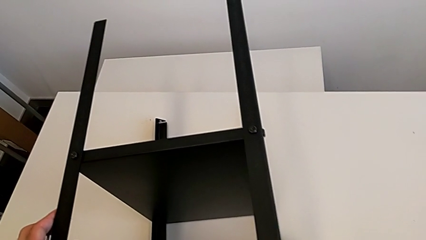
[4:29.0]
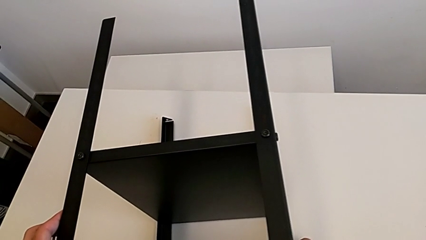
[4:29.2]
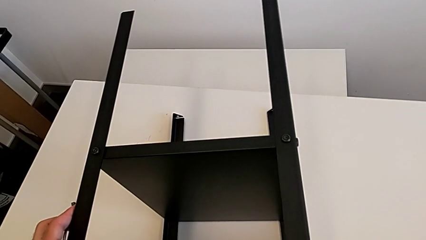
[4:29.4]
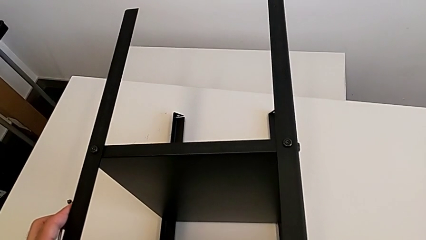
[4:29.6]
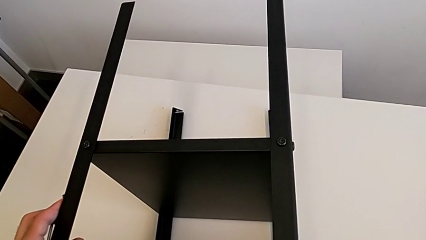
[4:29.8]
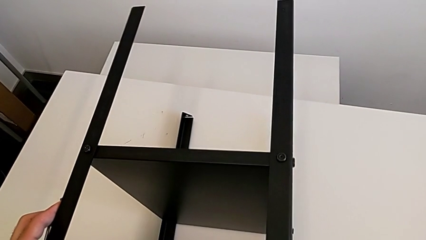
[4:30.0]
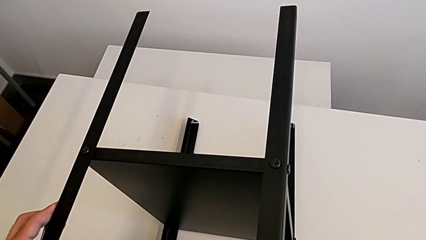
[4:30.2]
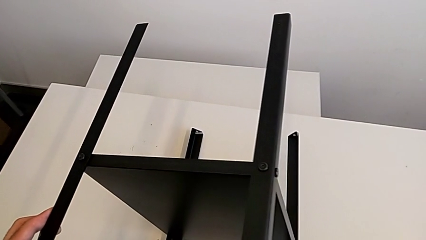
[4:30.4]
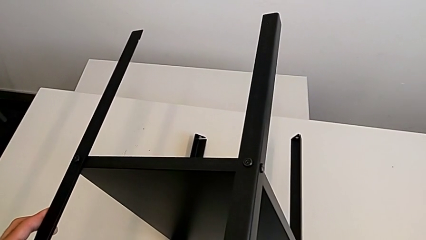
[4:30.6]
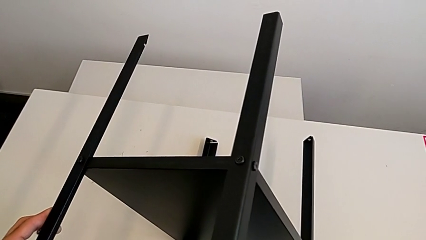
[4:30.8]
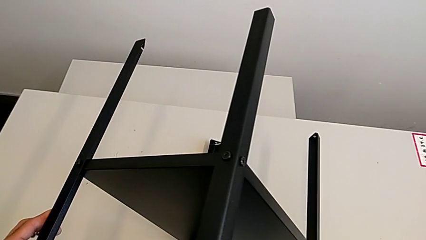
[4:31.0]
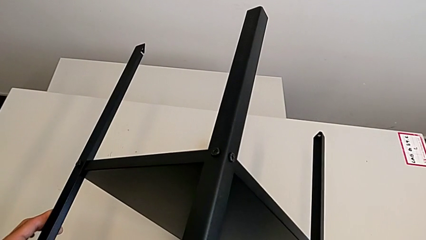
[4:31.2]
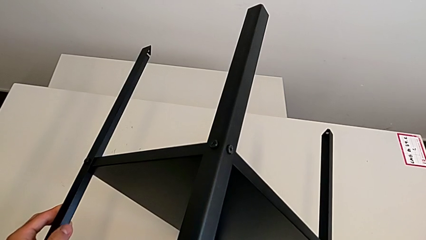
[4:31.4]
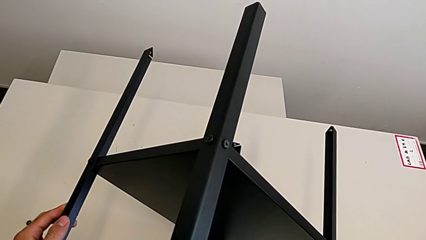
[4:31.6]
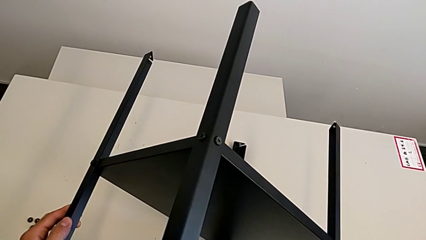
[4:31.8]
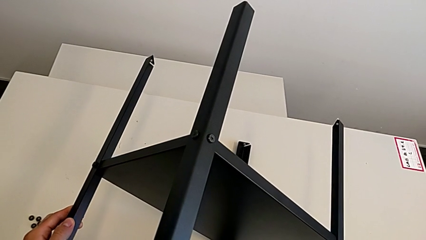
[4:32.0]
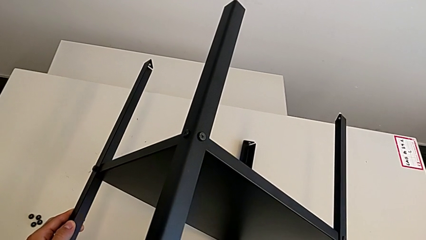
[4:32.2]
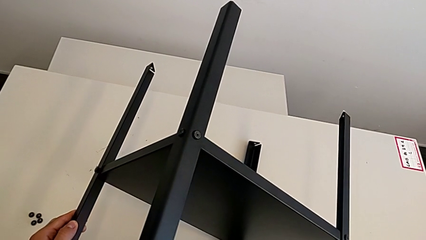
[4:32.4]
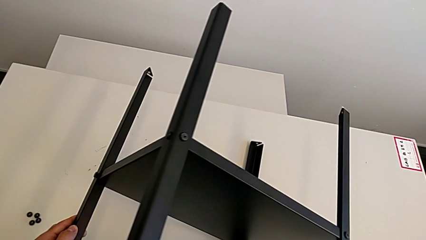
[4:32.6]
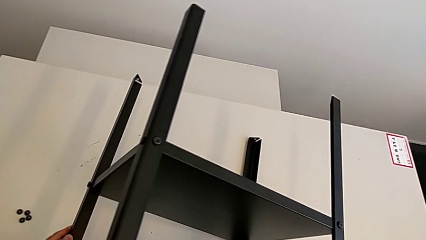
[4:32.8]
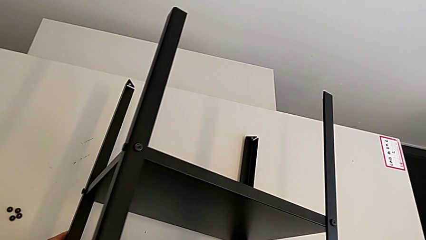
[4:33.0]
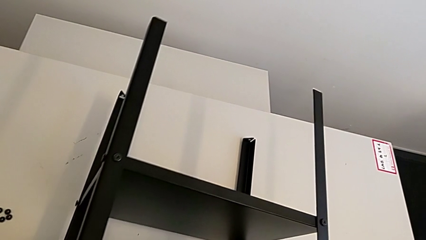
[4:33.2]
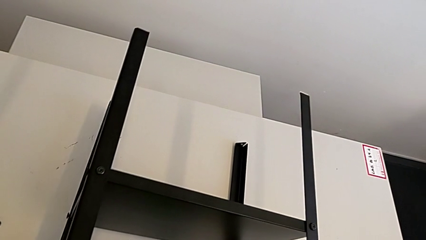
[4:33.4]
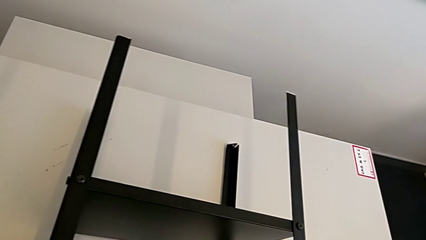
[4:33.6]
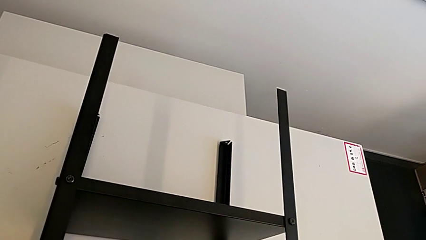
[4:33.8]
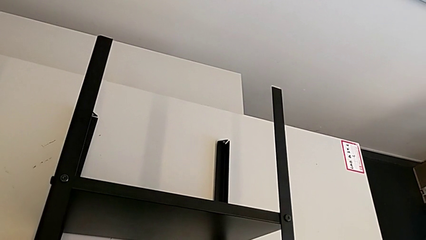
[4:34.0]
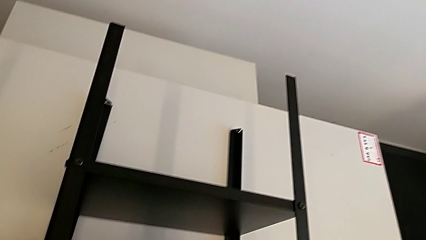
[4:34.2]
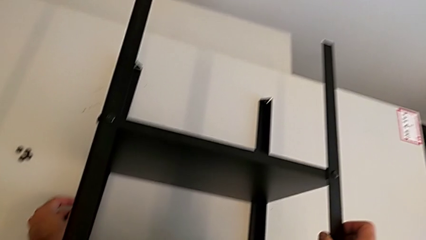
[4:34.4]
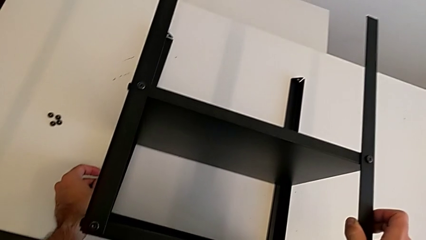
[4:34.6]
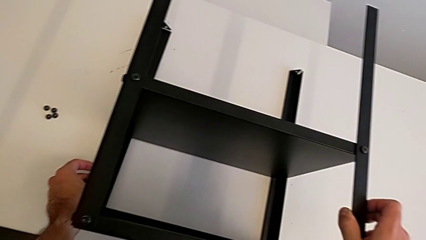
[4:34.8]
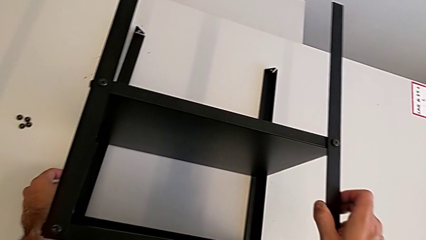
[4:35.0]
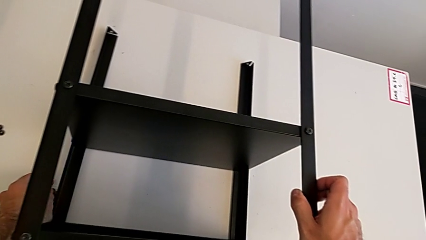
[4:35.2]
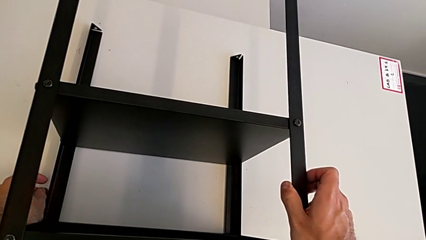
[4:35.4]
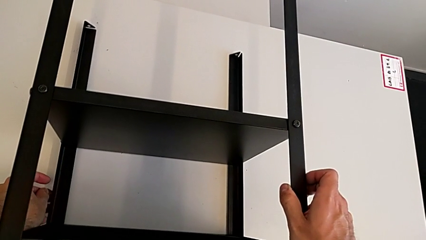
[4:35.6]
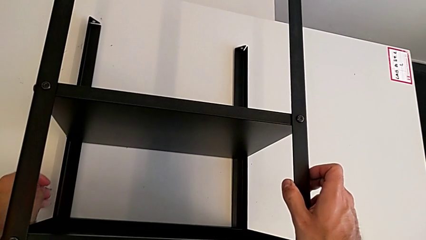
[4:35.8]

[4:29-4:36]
The camera wearer is rotating Knarrevik. They keep rotating the nightstand.

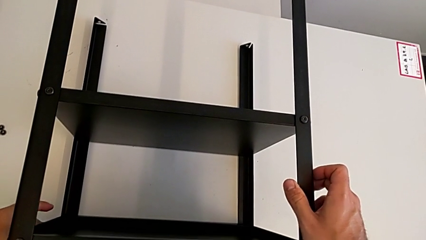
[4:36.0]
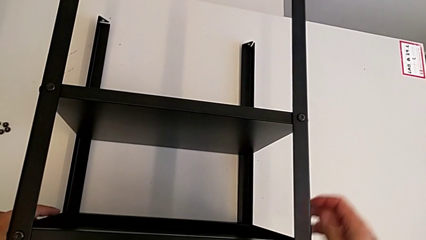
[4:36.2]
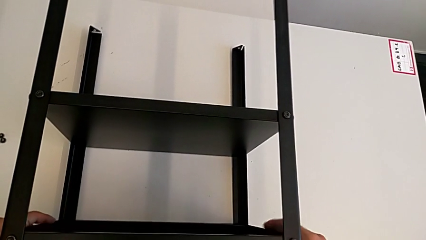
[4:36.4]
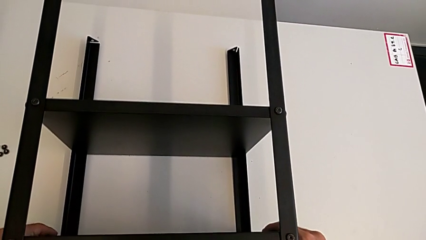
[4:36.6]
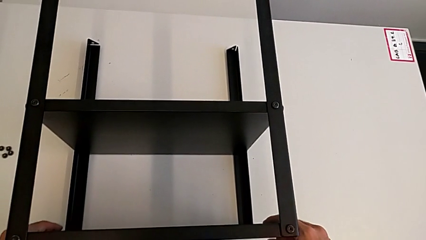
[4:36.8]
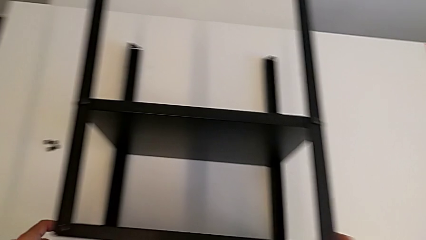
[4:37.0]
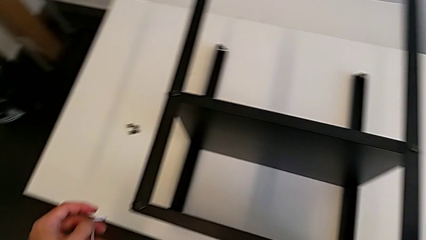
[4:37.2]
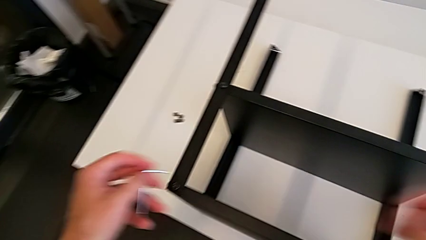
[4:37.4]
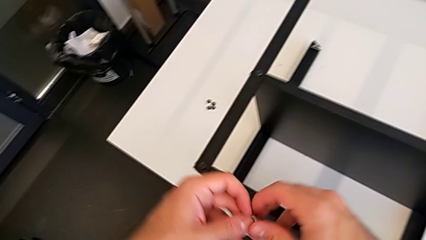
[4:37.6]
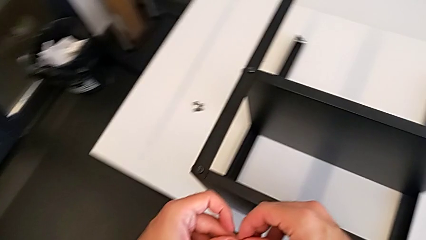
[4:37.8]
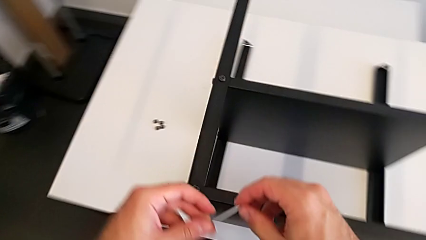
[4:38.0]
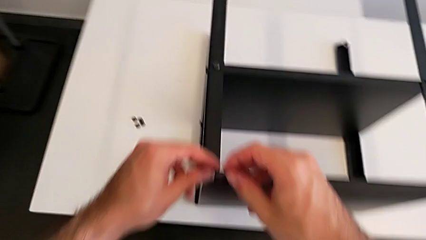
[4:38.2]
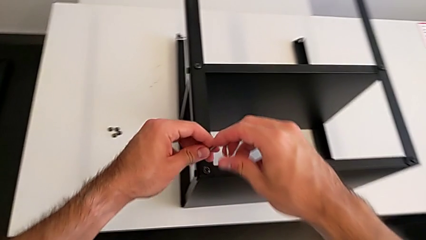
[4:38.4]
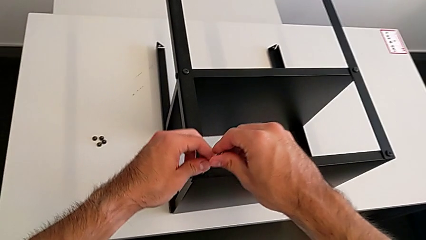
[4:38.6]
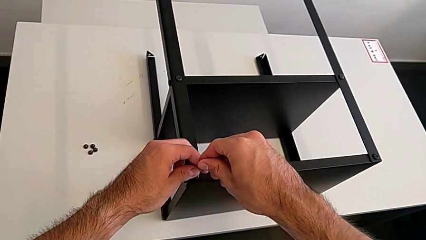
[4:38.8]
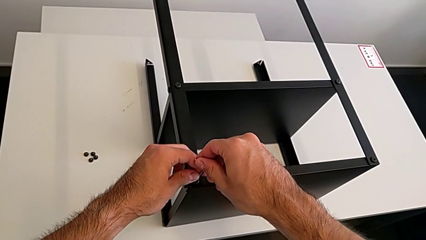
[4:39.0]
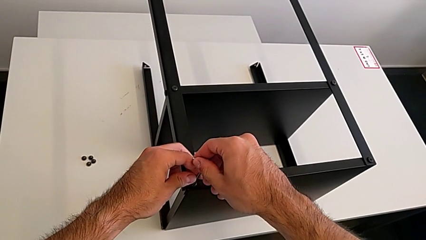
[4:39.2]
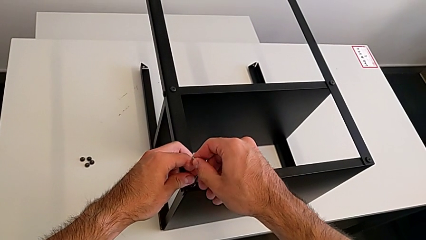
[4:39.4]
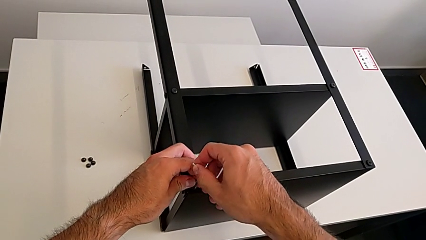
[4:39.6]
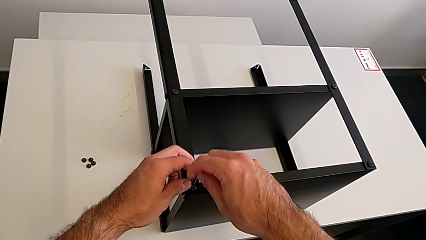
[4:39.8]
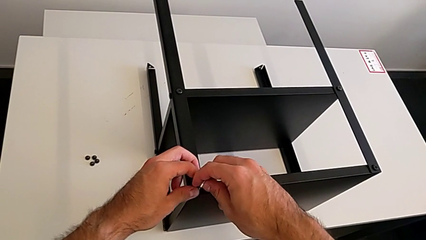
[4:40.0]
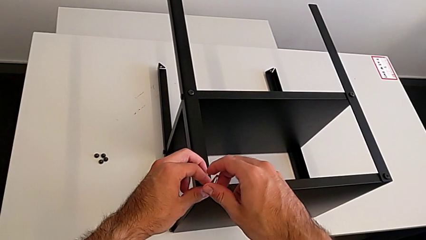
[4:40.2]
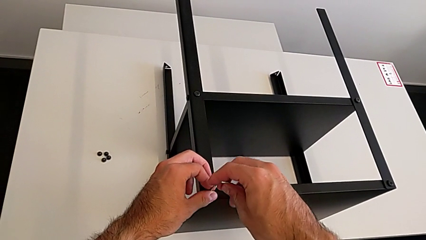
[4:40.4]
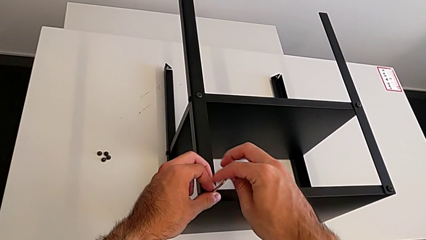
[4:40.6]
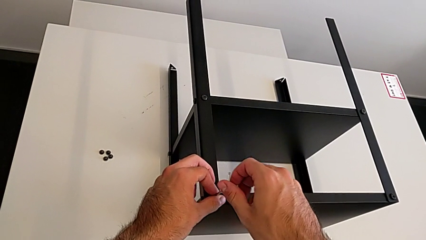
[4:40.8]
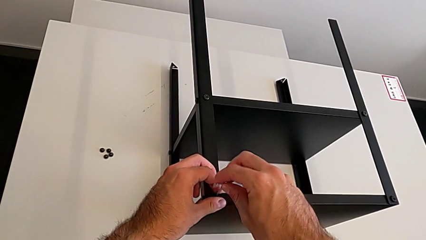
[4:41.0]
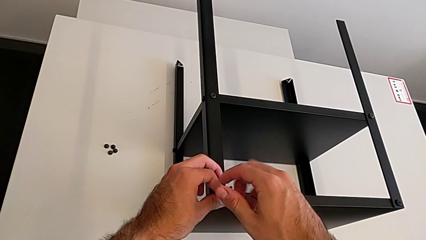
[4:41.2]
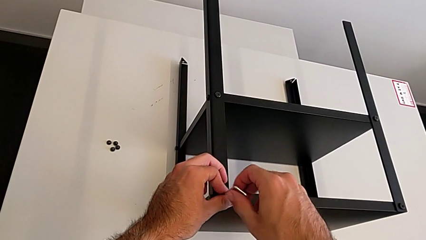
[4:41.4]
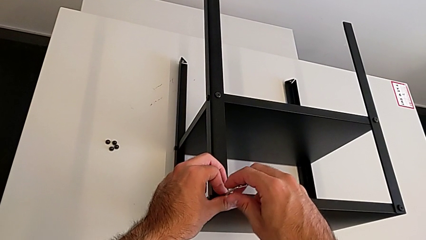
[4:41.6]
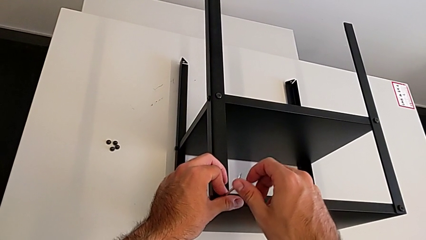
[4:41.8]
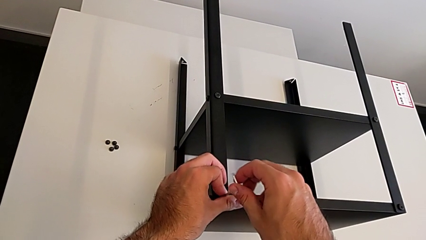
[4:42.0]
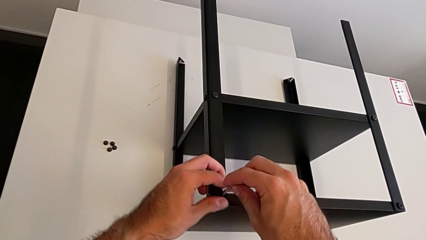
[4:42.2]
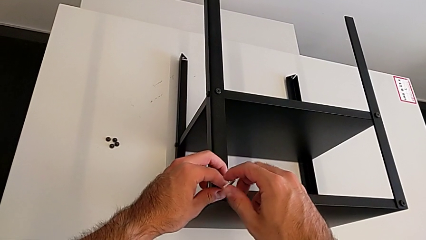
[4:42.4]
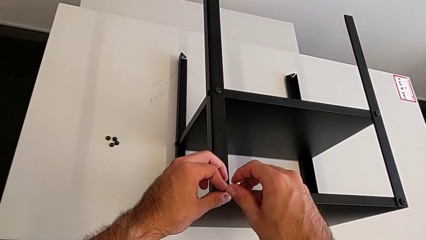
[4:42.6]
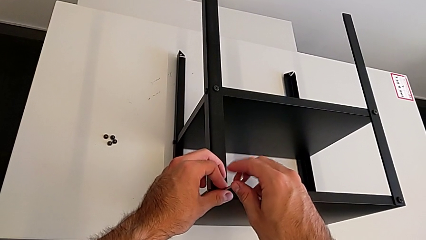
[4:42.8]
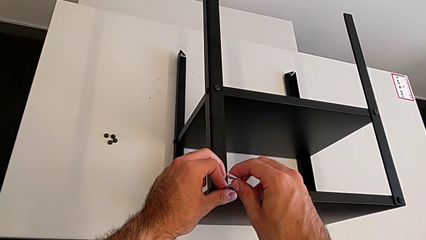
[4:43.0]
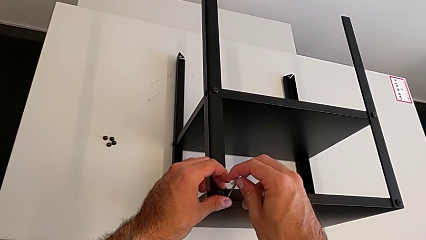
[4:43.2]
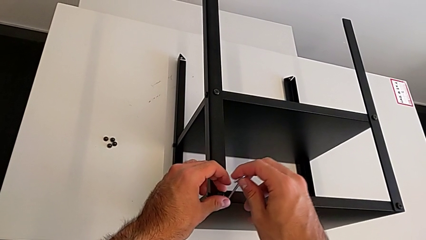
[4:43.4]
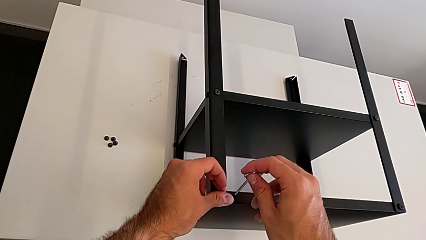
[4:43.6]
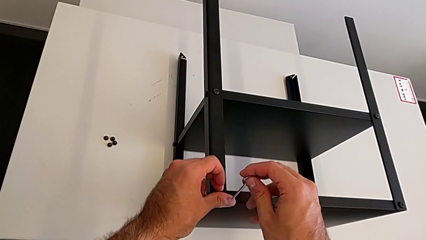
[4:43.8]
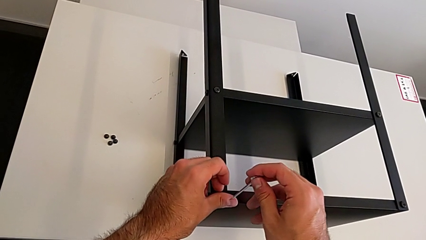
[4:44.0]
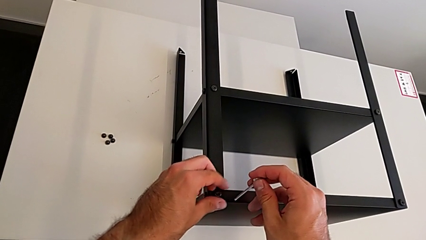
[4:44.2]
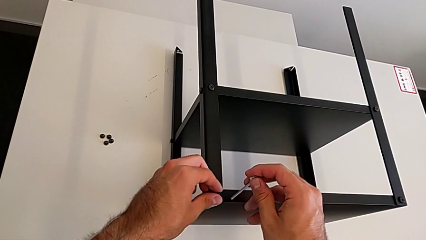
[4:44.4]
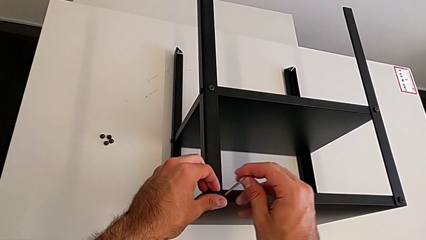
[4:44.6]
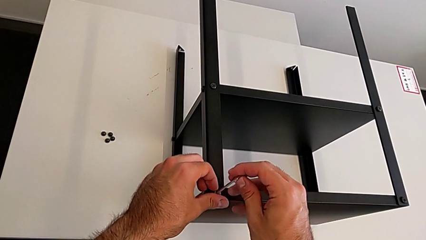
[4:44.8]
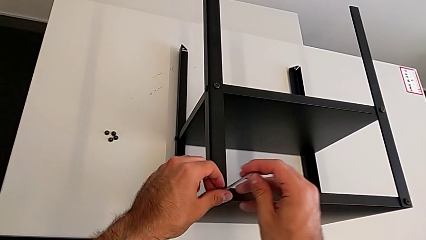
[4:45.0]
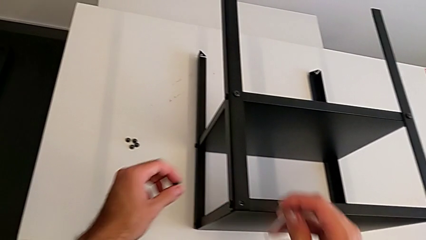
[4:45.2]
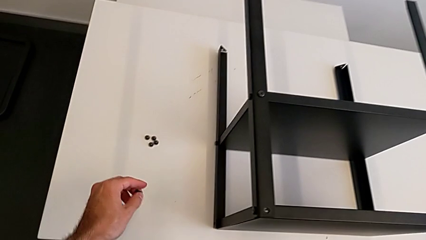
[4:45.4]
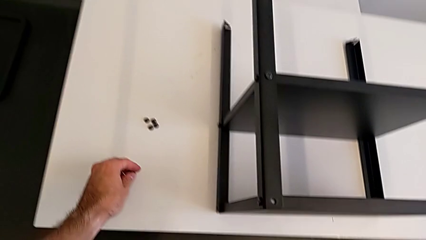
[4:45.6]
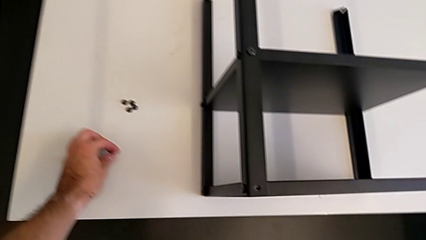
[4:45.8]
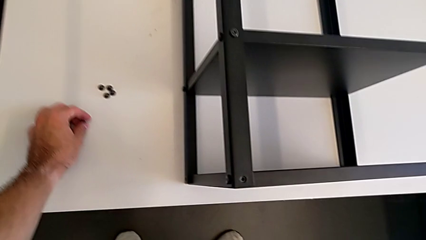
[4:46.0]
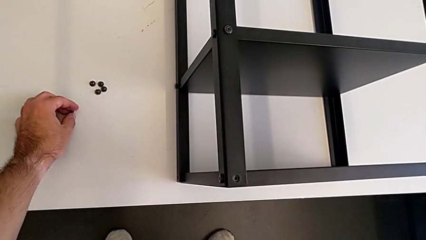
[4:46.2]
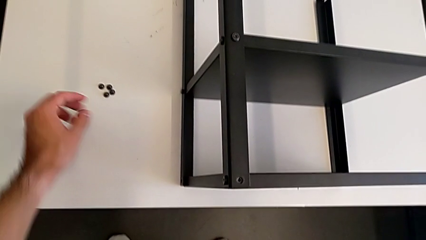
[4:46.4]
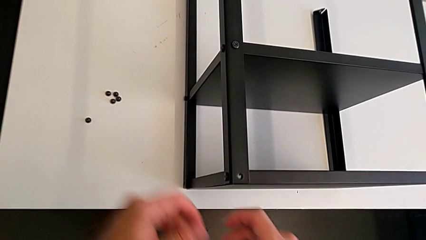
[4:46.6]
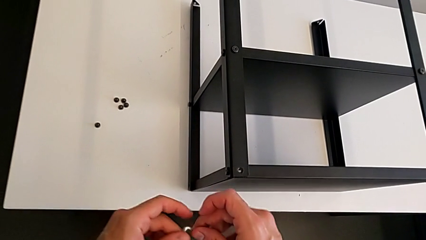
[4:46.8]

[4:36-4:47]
The camera wearer is disassembling the top shelf using an Allen key. They insert the Allen wrench, unscrew the hex socket head, withdraw the Allen wrench, disassemble the hex socket head and place it.
